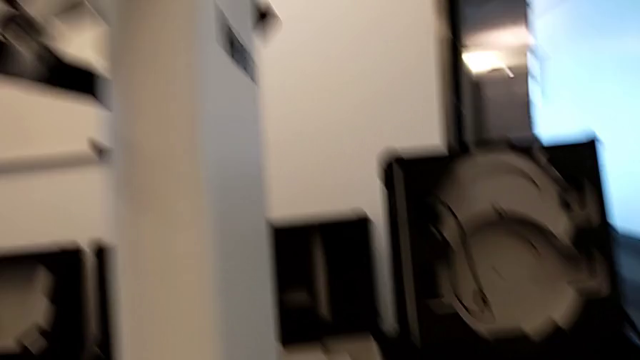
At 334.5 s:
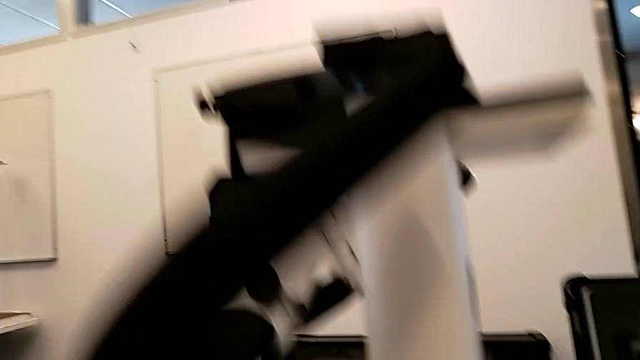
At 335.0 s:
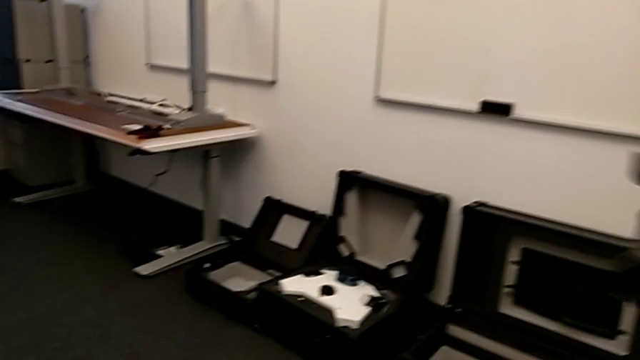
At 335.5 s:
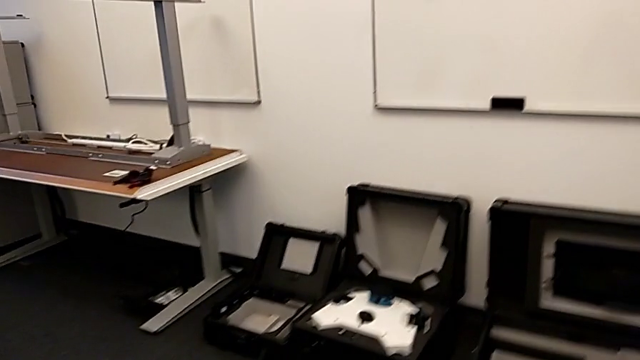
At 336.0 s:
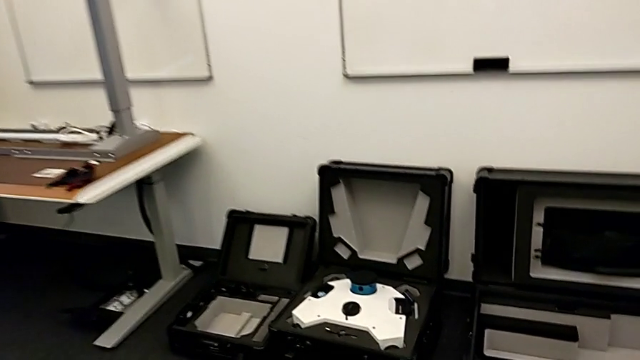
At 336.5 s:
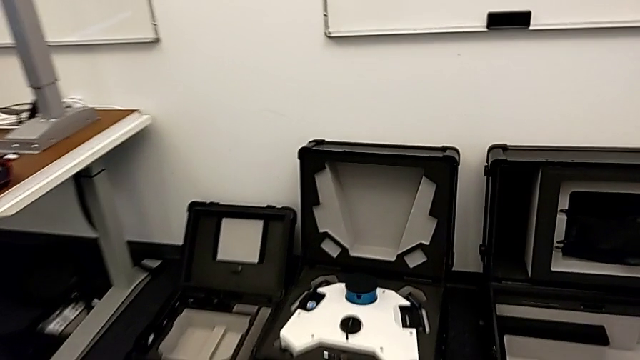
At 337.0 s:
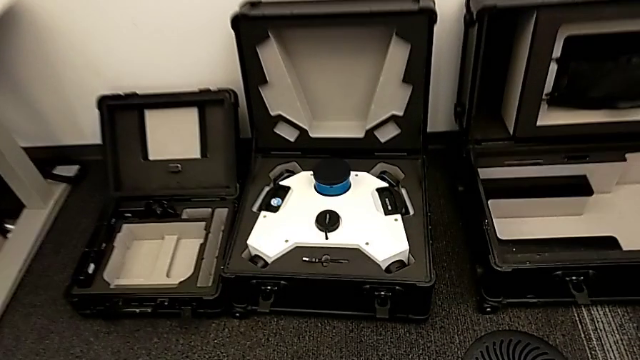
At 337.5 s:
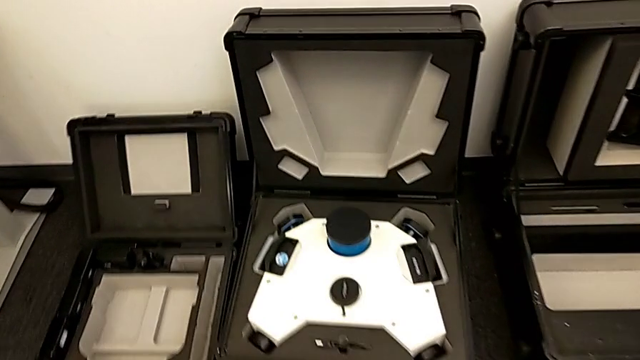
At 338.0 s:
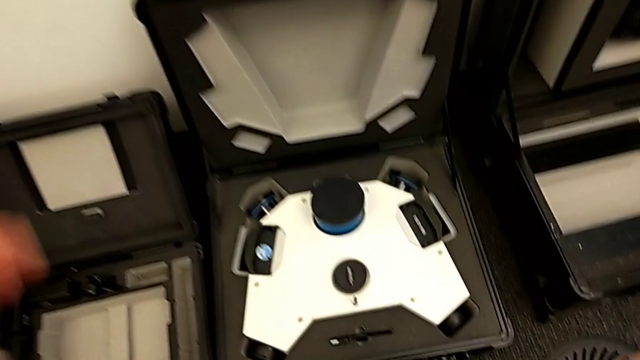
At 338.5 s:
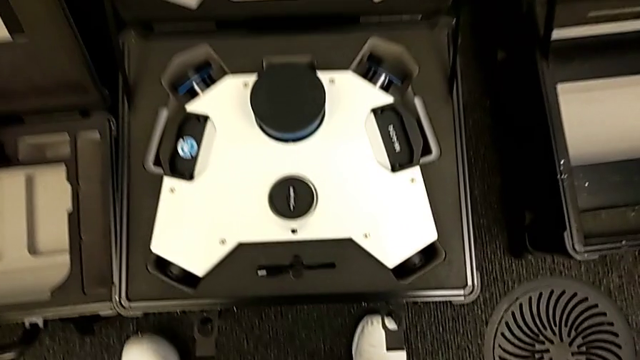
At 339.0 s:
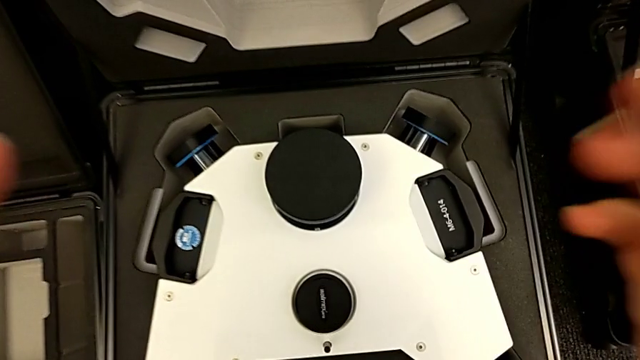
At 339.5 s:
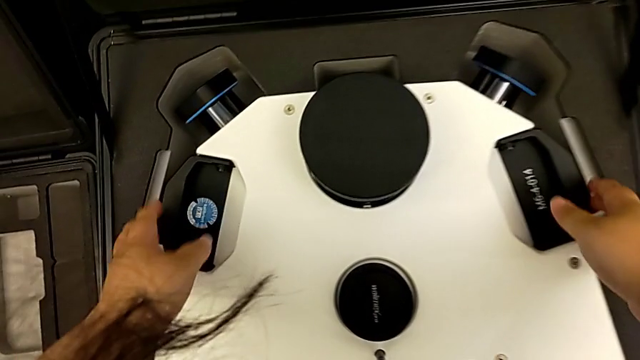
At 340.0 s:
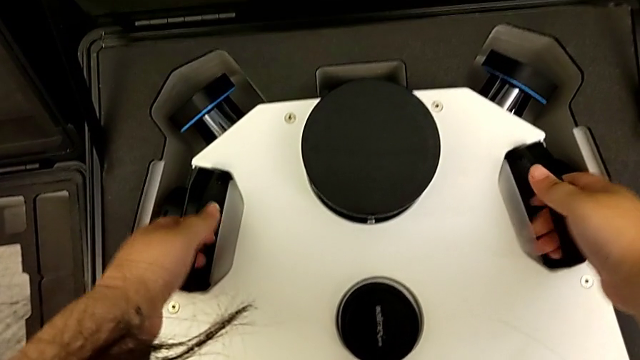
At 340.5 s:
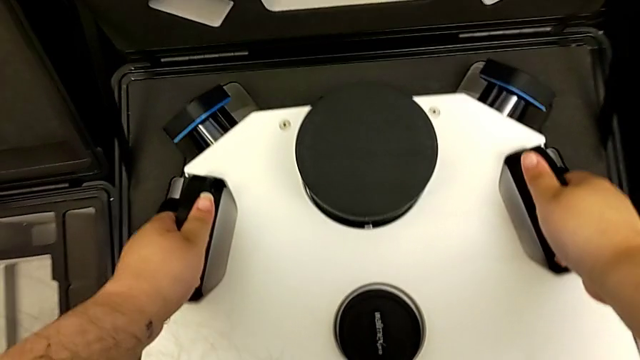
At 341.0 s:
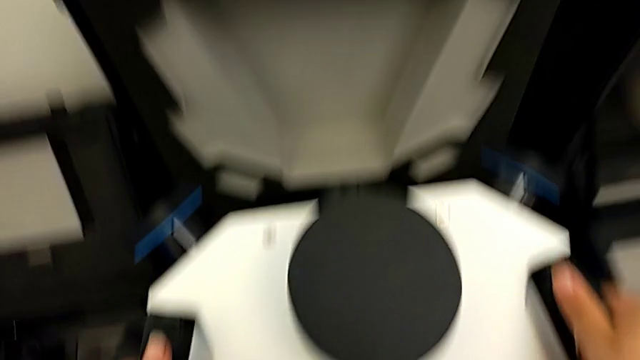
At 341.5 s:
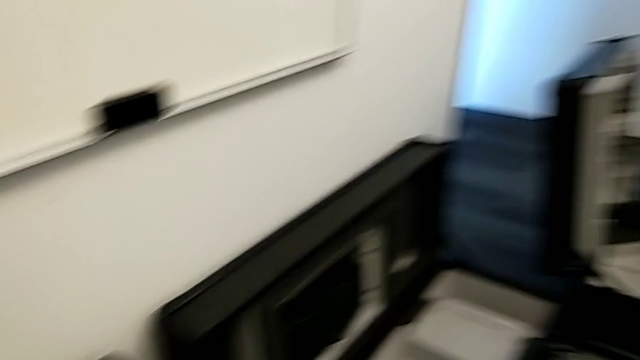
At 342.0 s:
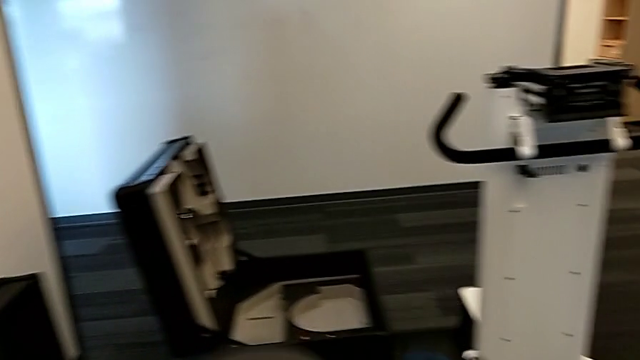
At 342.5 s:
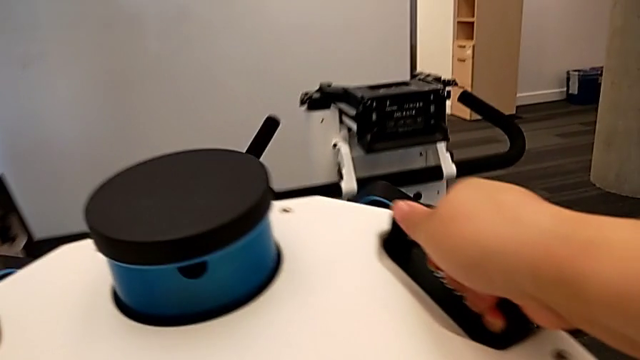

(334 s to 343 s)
The camera wearer is placing the laser scanner on the base. They grab the M6 head.

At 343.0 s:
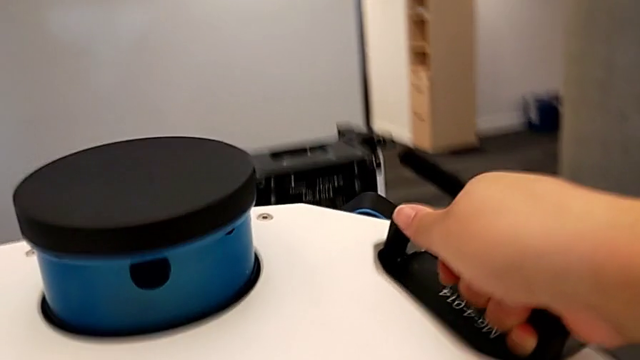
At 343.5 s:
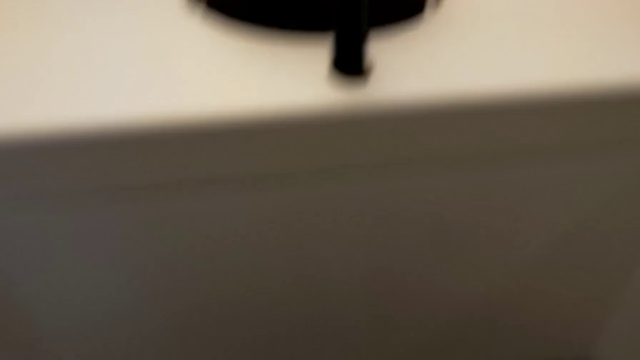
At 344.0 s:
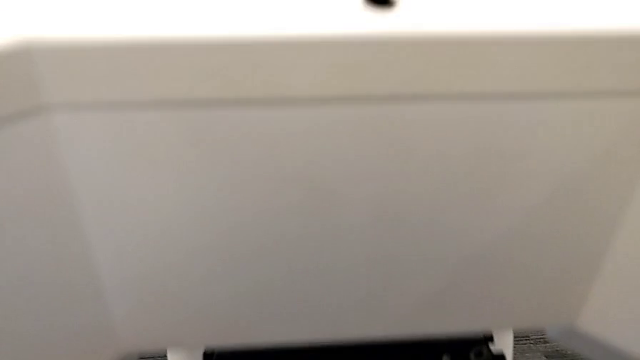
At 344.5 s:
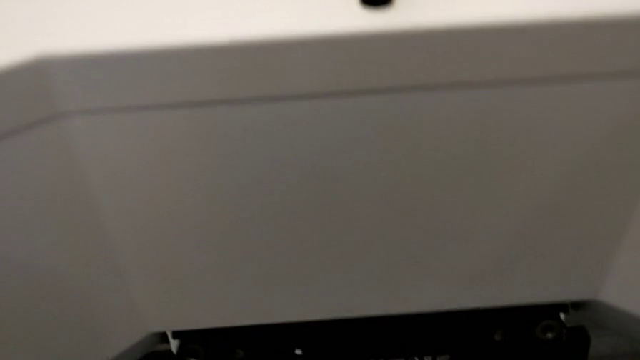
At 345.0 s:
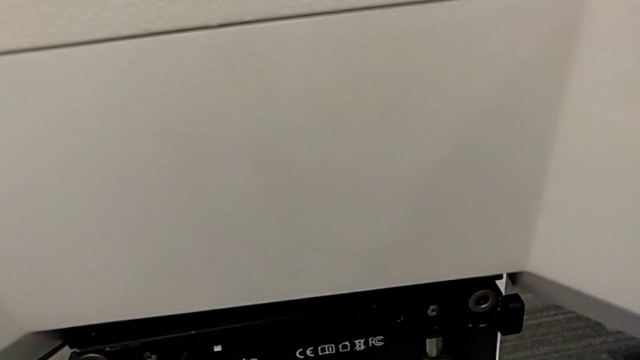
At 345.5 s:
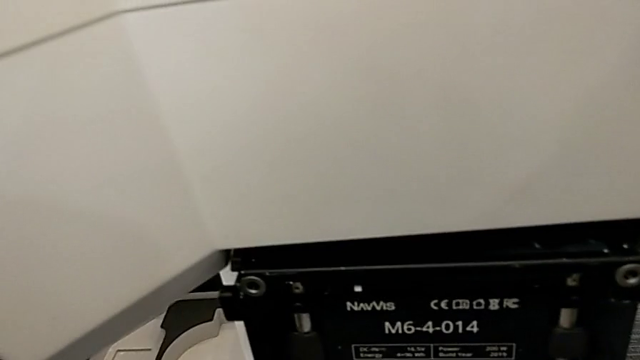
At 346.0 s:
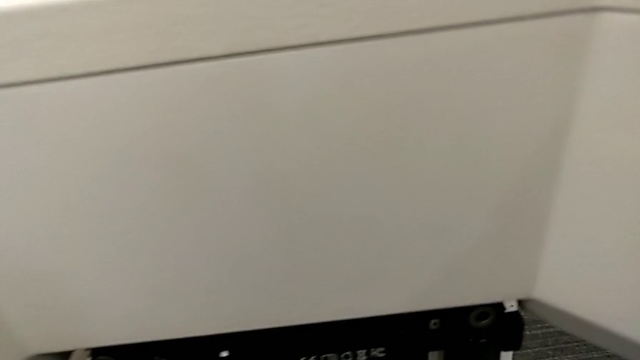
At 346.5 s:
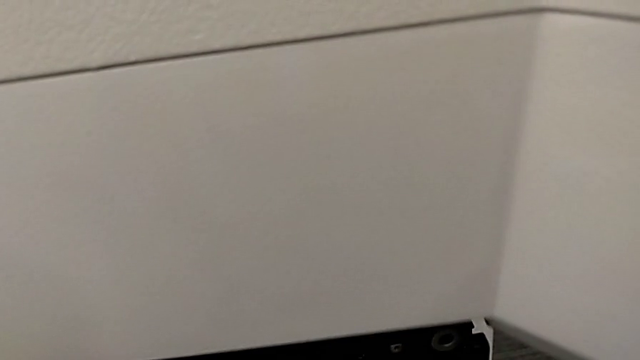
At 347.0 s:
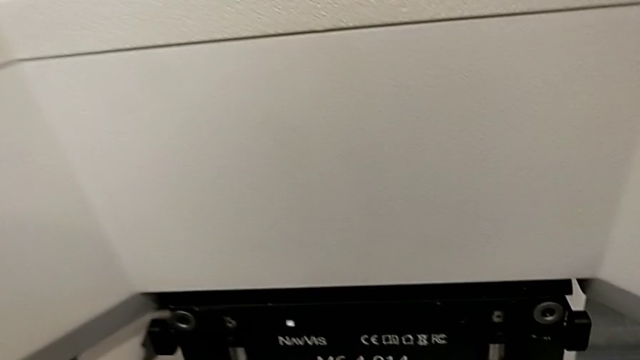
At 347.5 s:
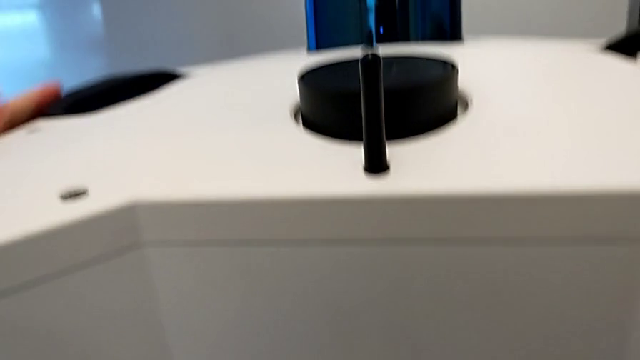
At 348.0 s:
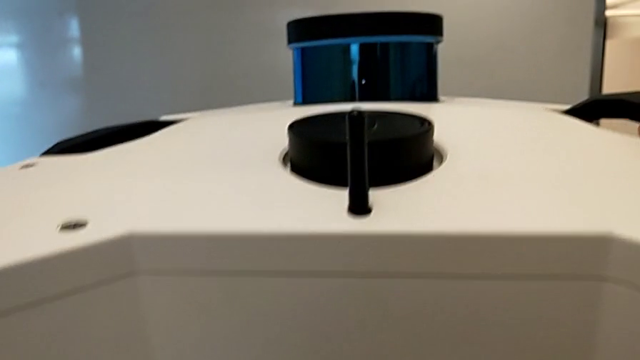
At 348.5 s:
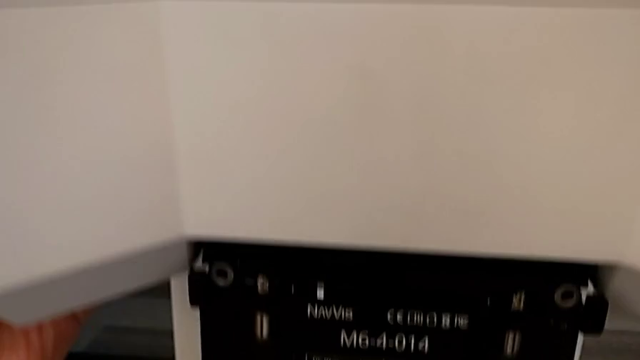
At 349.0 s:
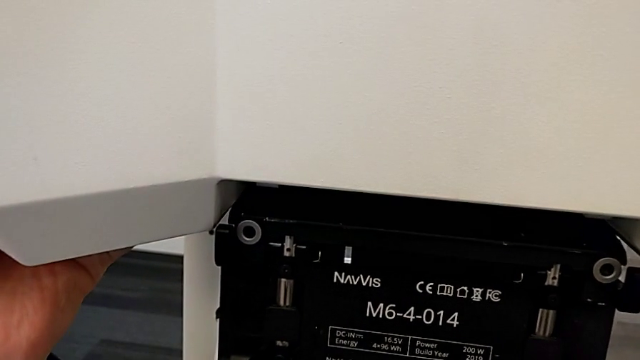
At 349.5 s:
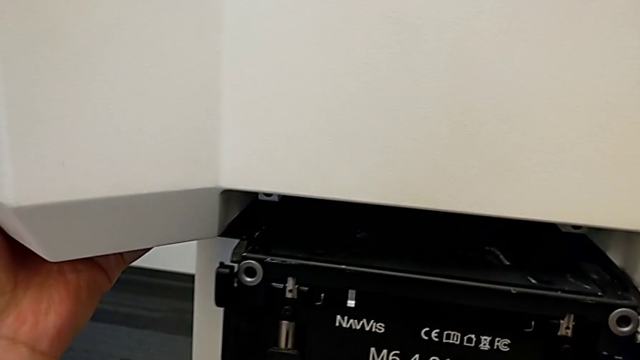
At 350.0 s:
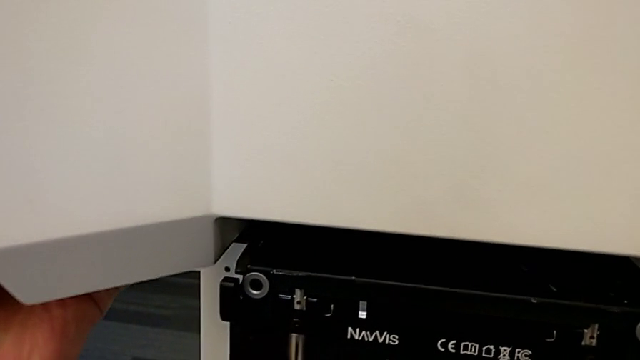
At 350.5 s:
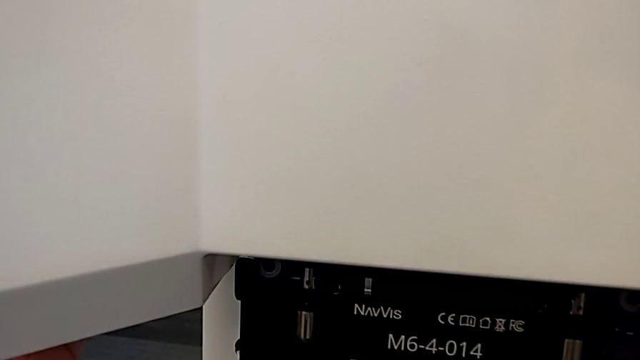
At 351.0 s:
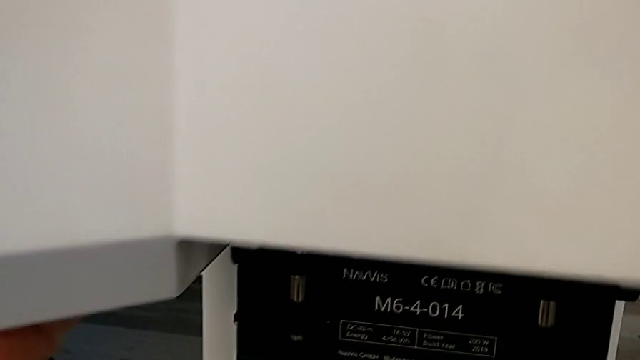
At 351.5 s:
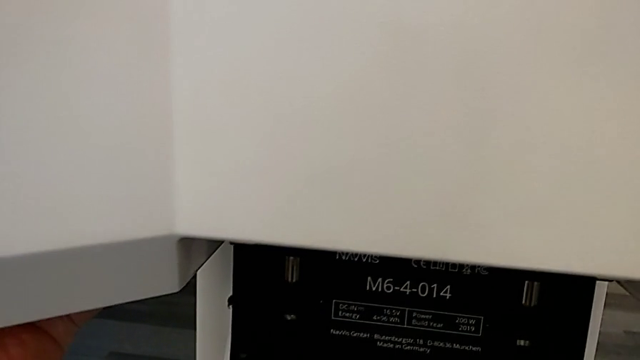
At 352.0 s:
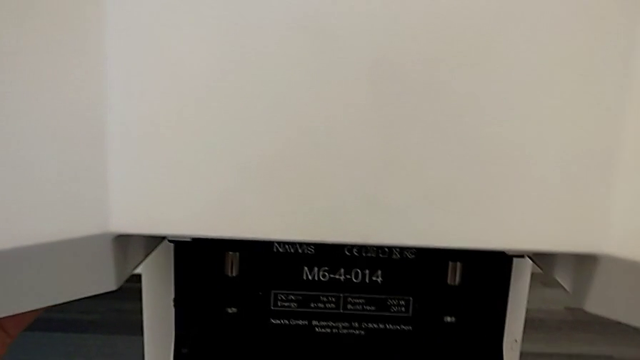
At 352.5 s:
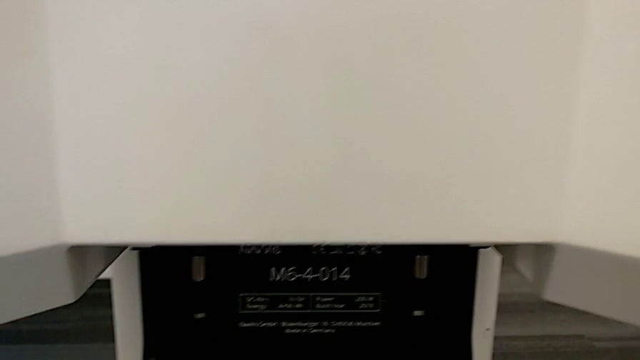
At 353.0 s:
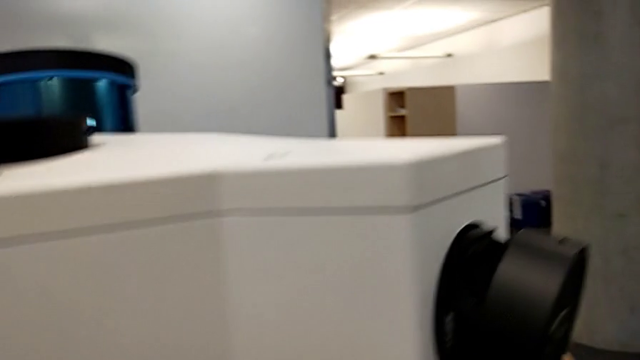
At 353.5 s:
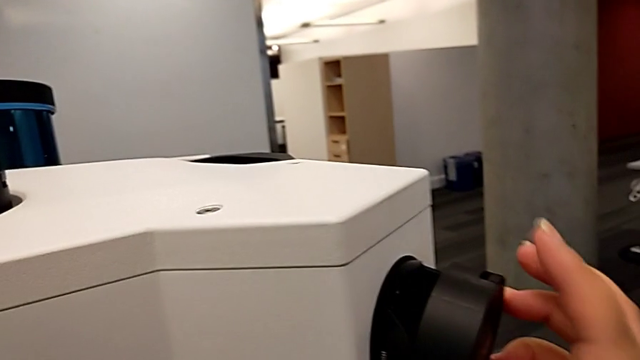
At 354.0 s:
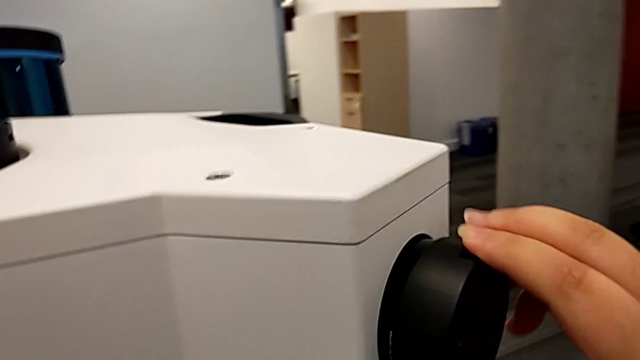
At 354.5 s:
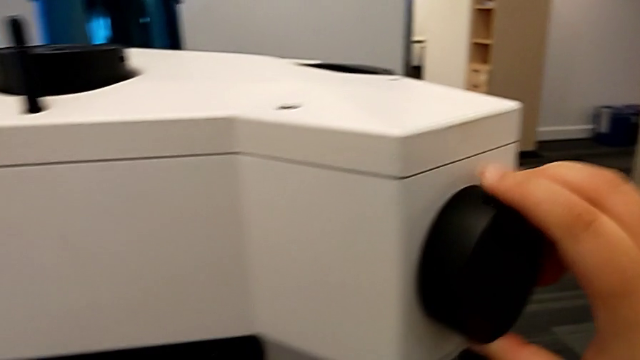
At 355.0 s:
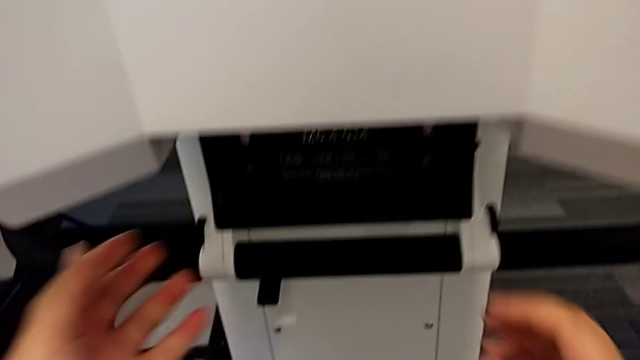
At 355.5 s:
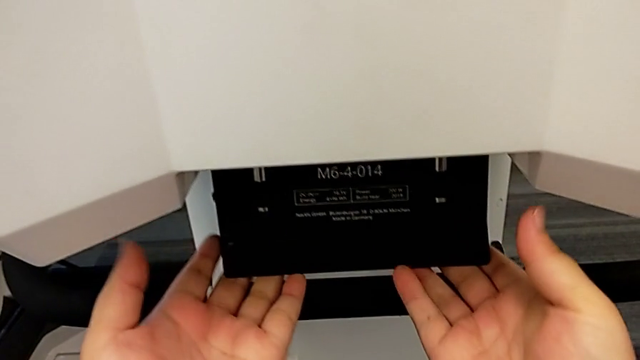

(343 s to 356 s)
The camera wearer is placing the laser scanner on the base. They align the M6 head, insert it and close the fourth lens.
